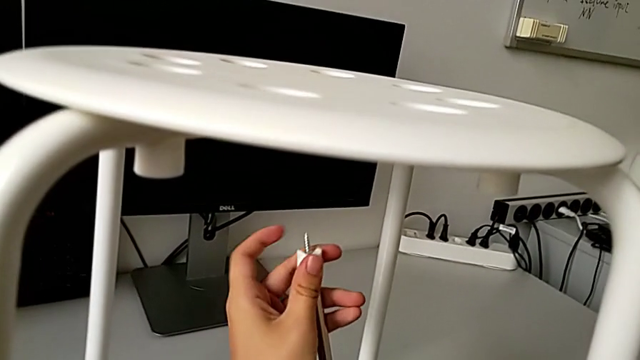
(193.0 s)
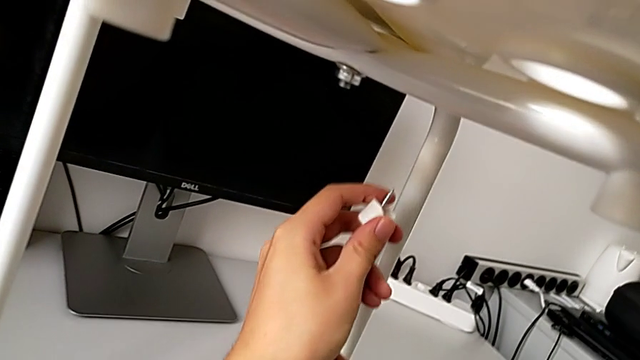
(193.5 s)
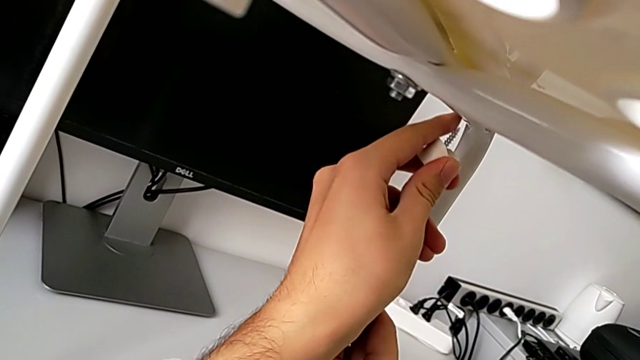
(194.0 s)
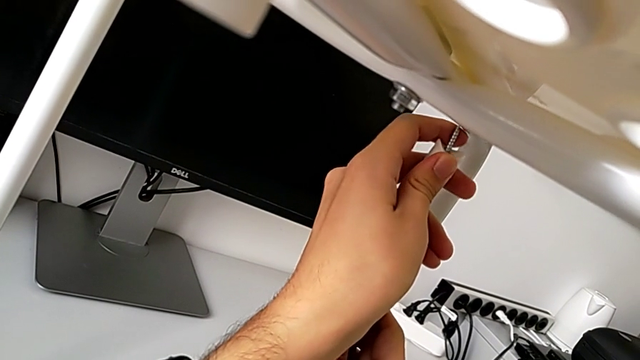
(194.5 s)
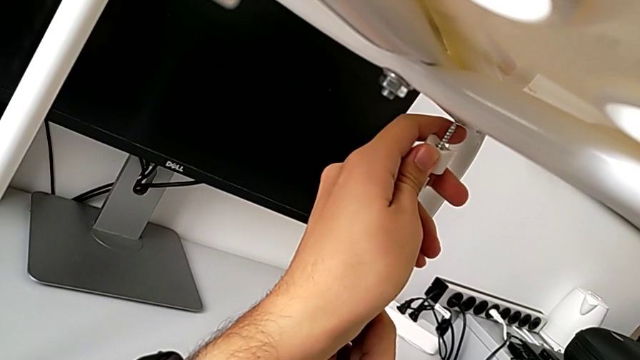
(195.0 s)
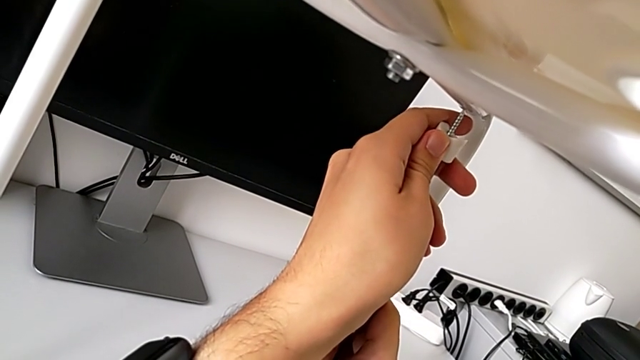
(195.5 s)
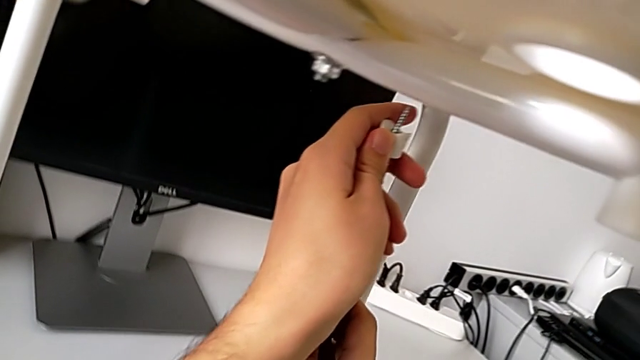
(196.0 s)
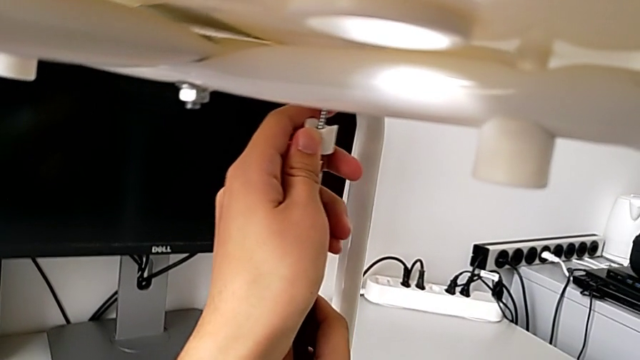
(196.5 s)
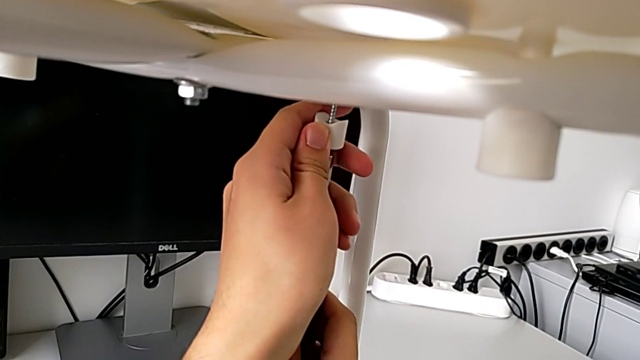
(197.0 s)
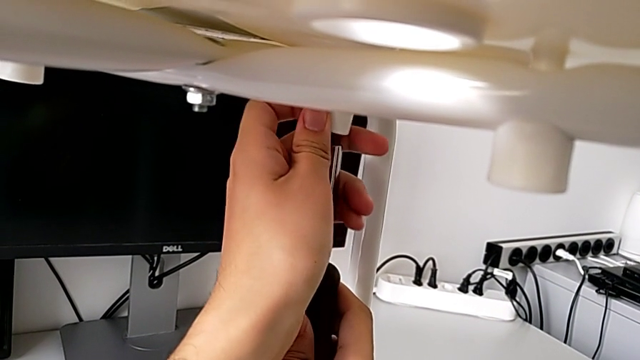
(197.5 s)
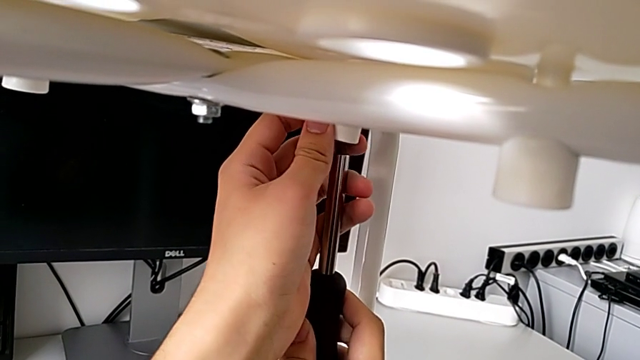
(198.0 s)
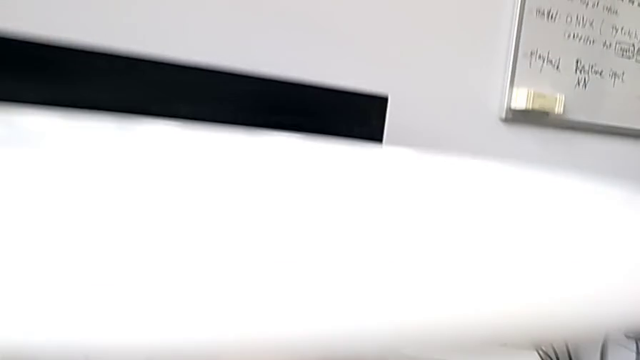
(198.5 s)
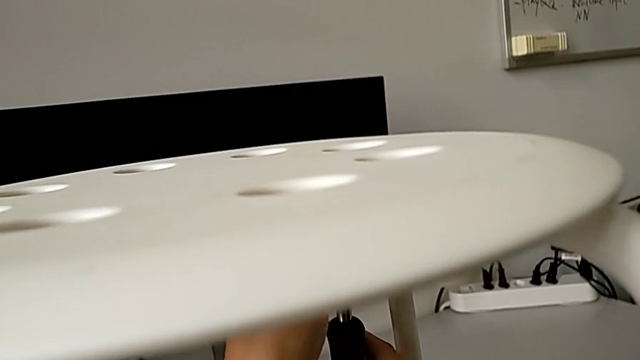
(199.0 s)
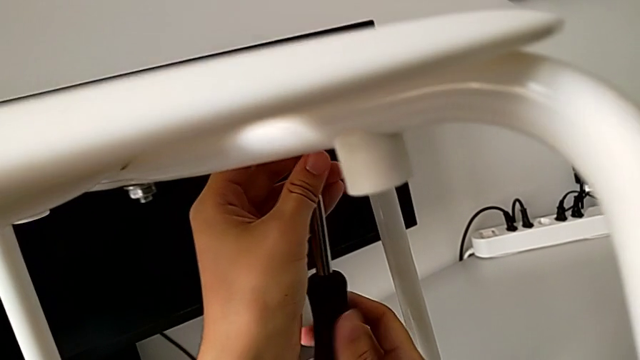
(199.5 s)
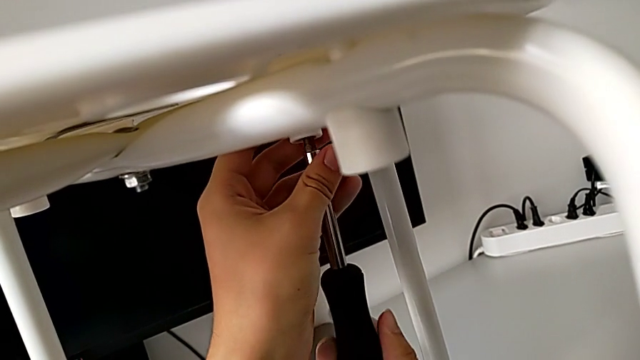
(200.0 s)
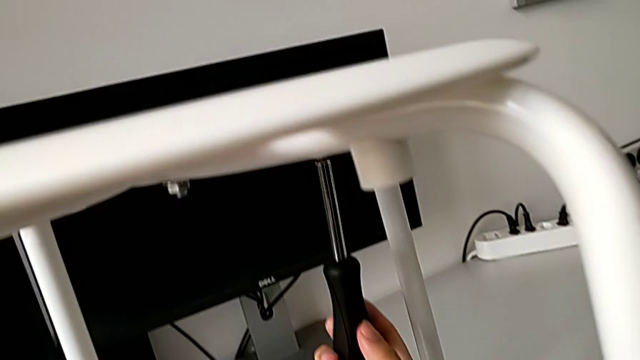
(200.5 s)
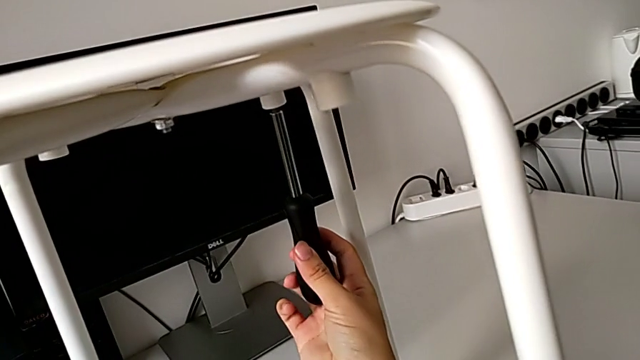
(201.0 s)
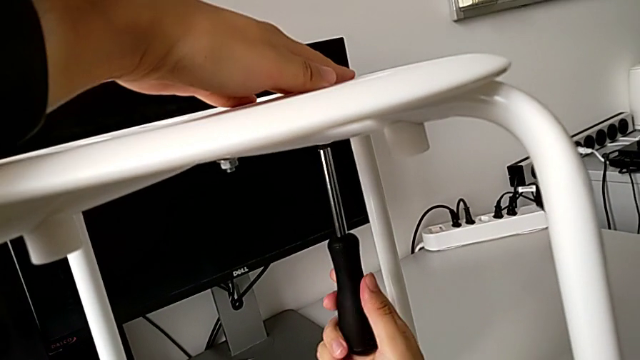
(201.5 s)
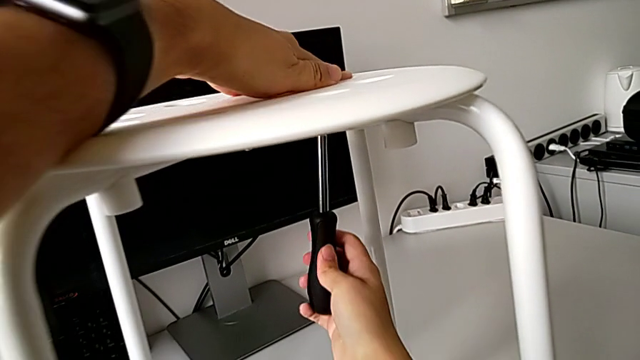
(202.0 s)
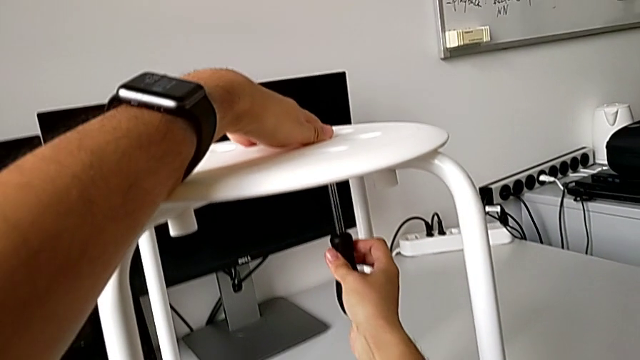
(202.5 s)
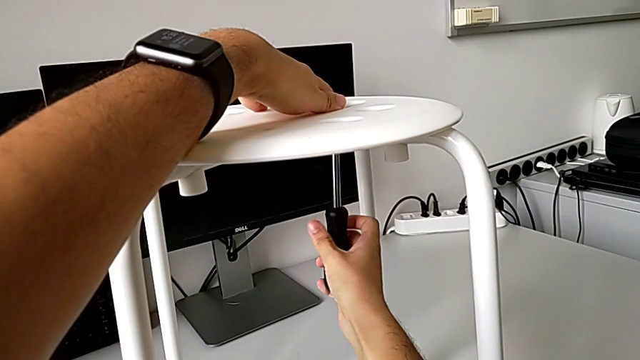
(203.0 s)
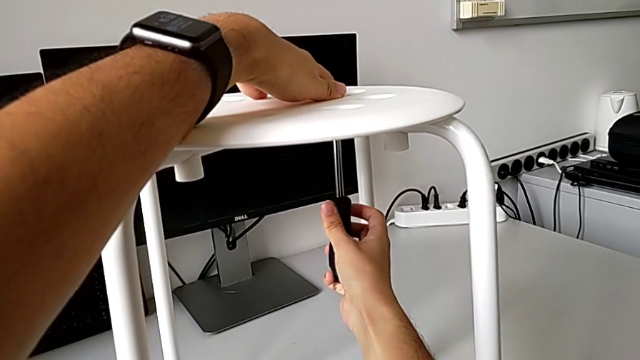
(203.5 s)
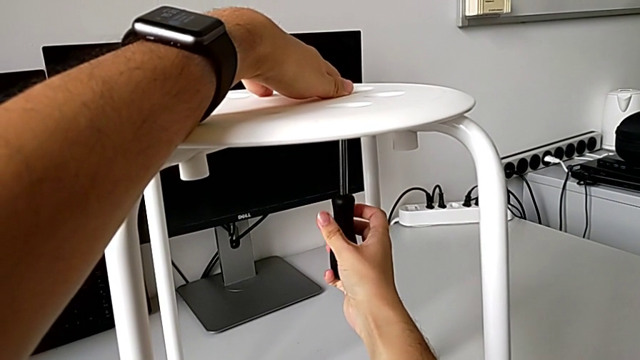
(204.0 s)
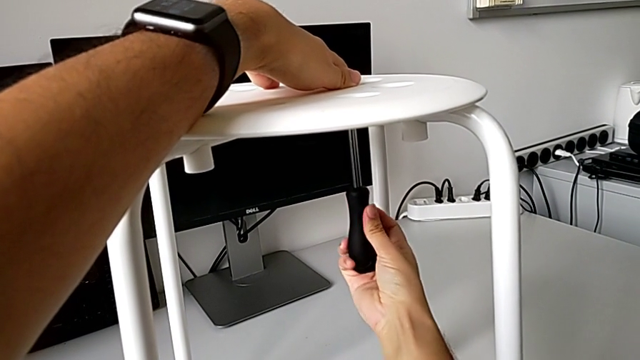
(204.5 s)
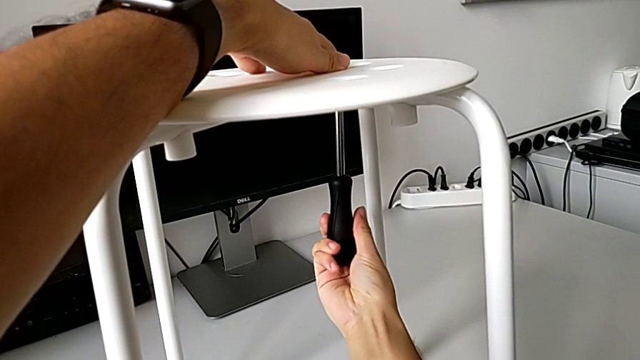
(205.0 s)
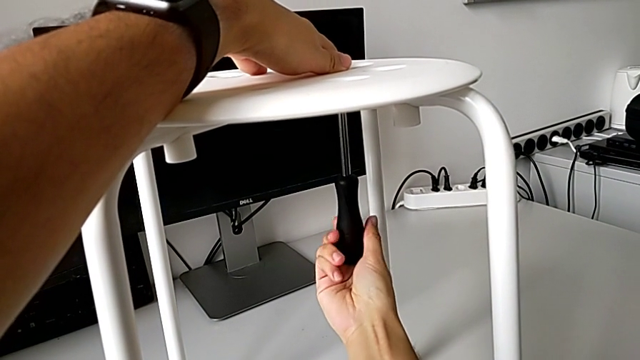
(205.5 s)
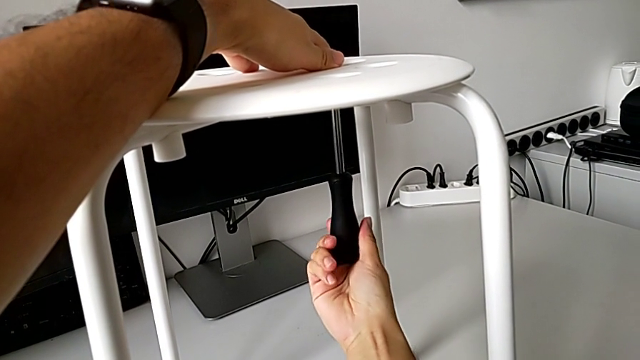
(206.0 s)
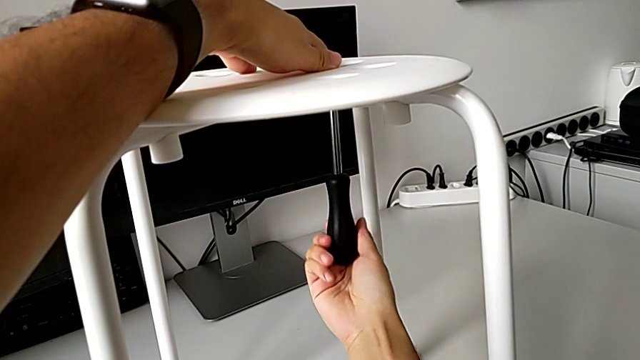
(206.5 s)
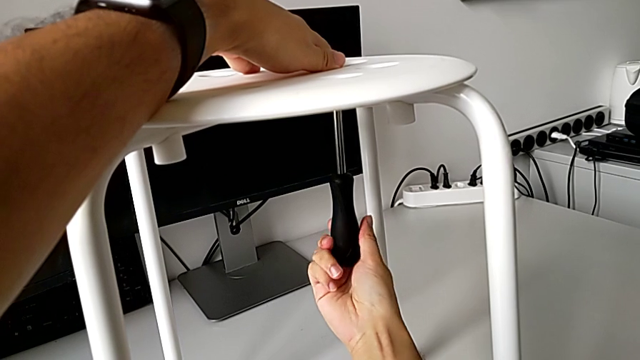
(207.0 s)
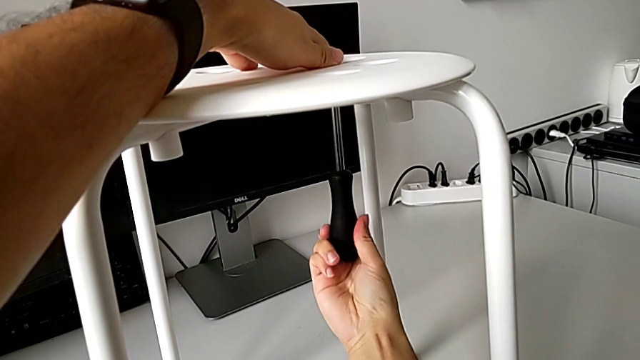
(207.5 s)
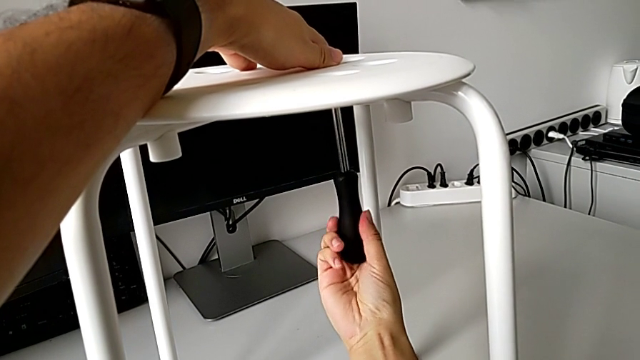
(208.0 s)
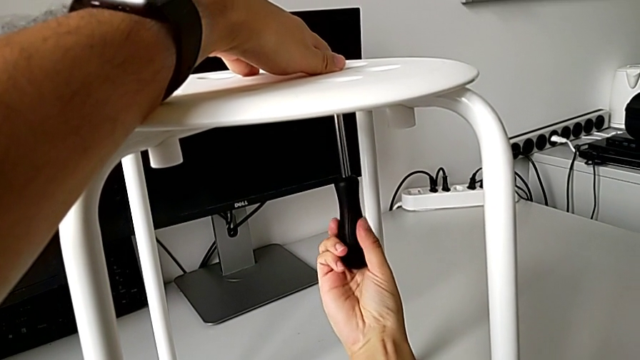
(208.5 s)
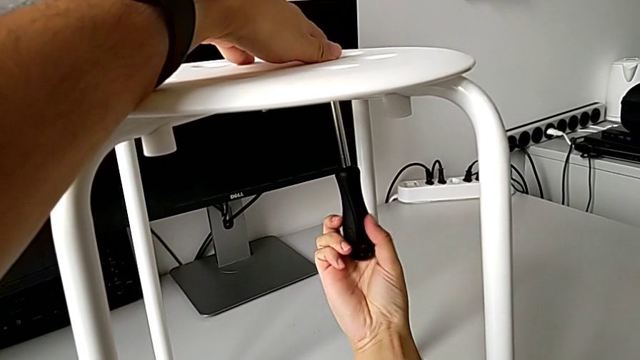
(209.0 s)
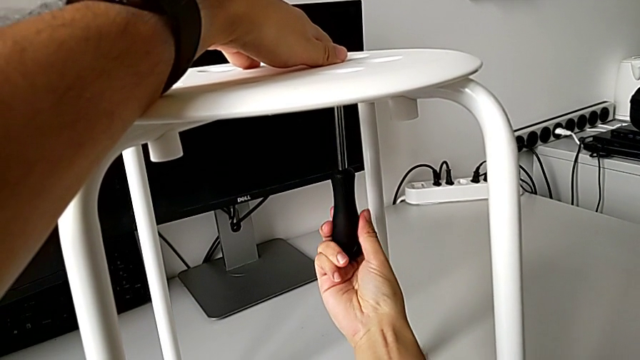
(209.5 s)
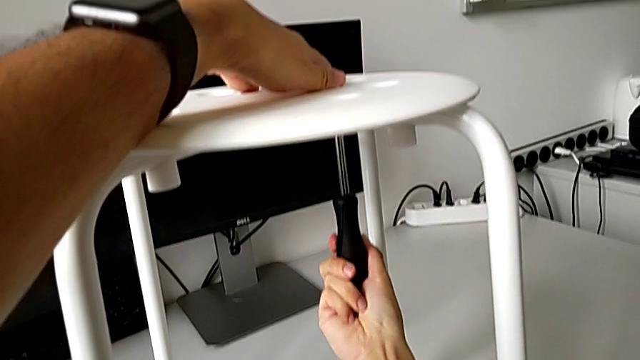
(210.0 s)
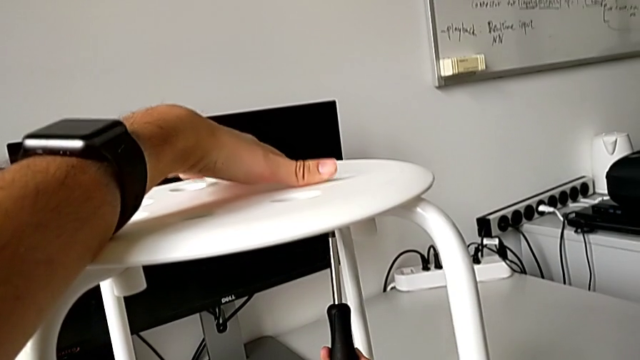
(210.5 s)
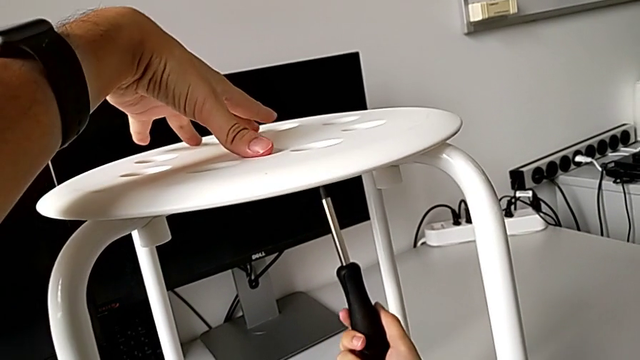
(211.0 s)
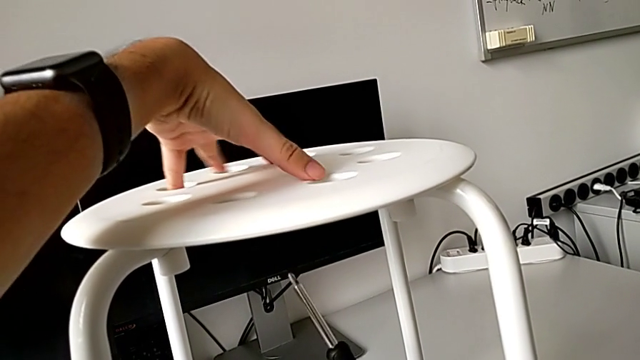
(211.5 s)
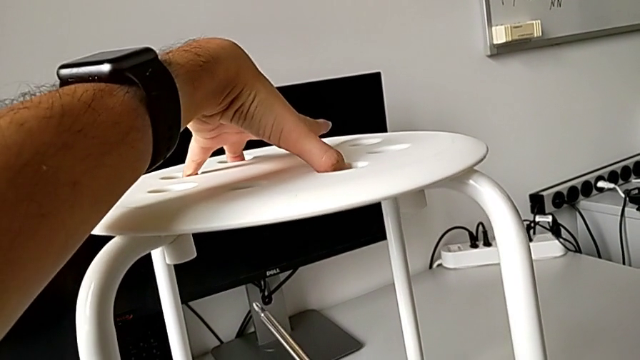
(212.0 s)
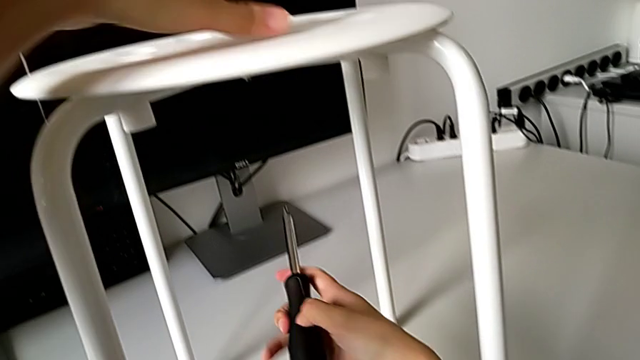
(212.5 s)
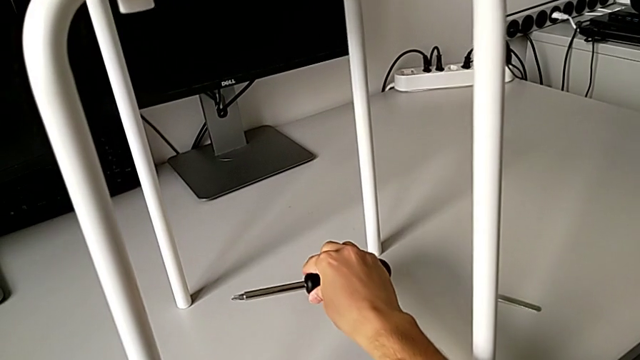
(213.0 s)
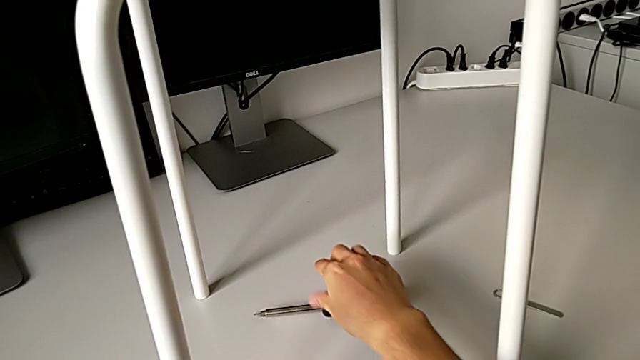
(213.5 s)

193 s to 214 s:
The camera wearer is assembling the seat. They insert the fourth screw, screw it, withdraw the screwdriver, place the screwdriver with the right hand and inspect the stool with the left hand.
